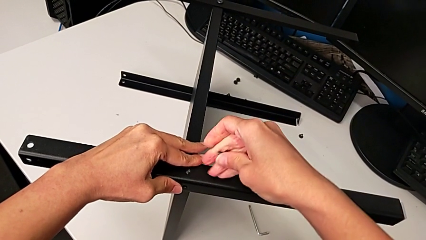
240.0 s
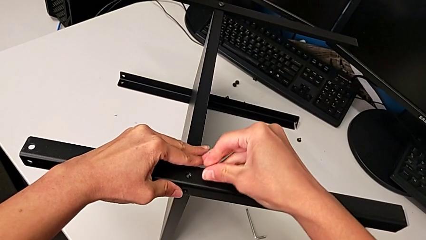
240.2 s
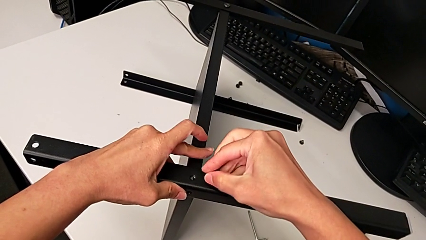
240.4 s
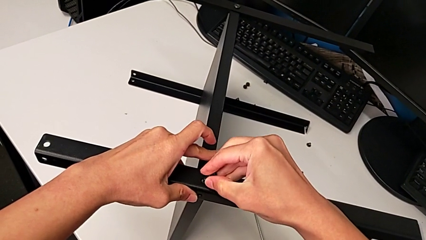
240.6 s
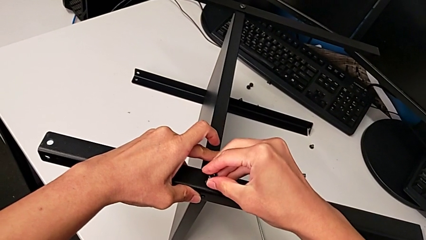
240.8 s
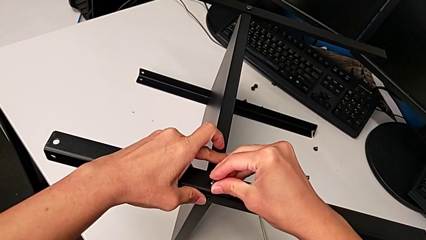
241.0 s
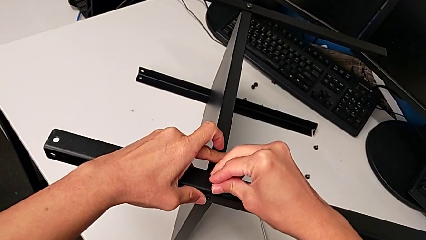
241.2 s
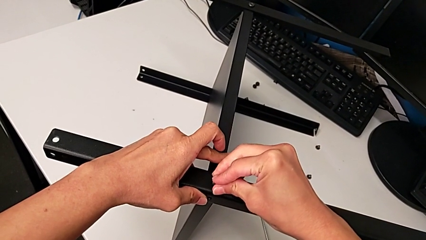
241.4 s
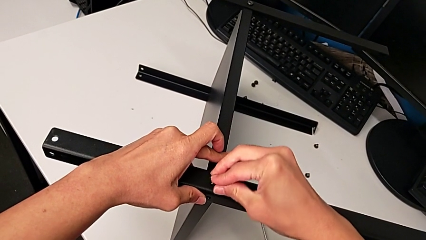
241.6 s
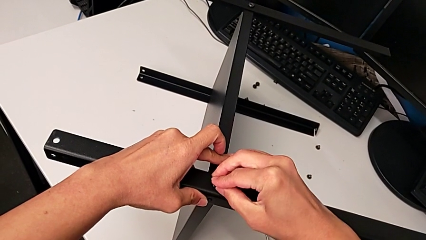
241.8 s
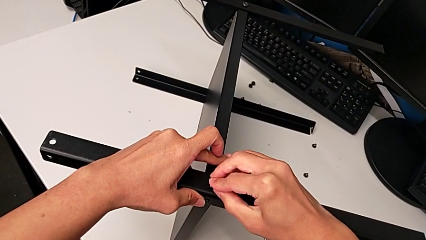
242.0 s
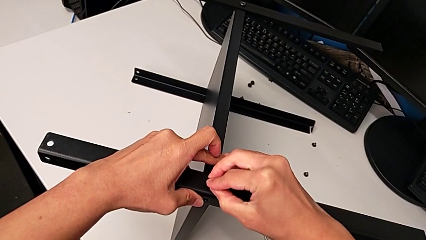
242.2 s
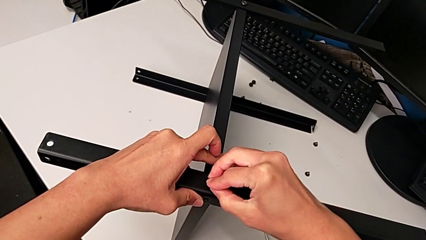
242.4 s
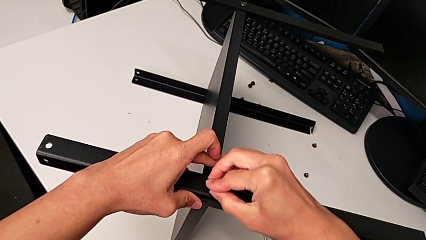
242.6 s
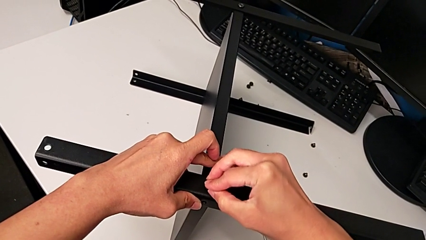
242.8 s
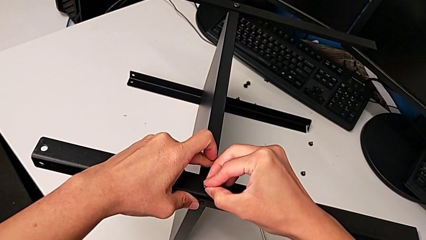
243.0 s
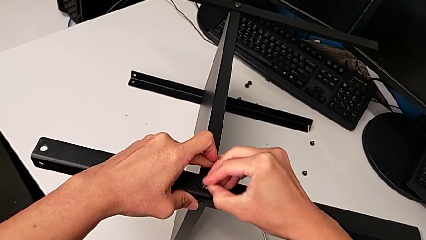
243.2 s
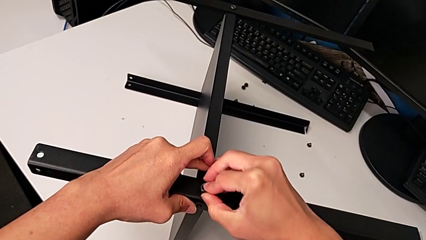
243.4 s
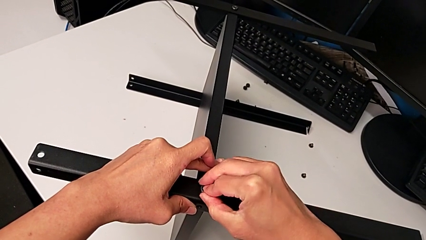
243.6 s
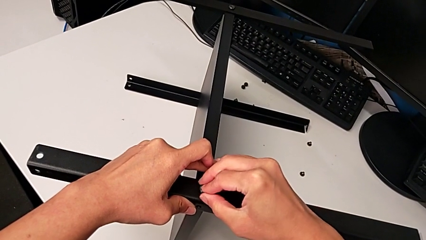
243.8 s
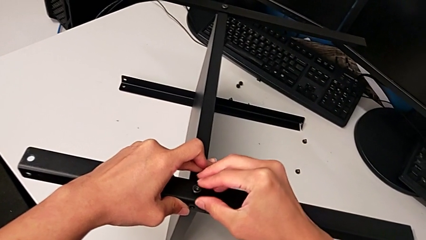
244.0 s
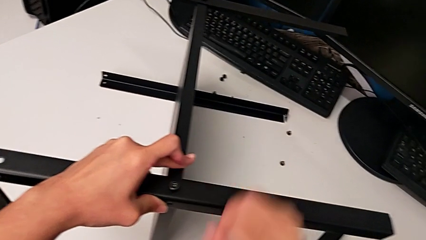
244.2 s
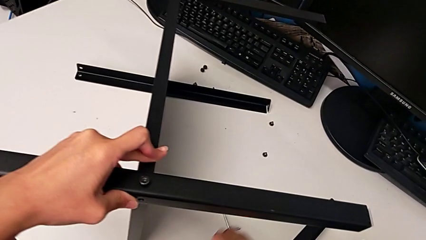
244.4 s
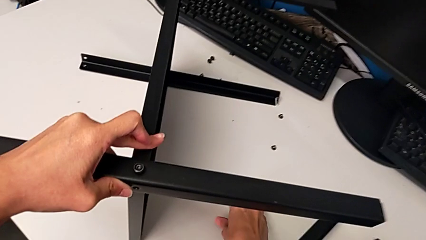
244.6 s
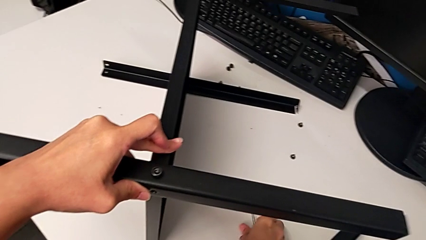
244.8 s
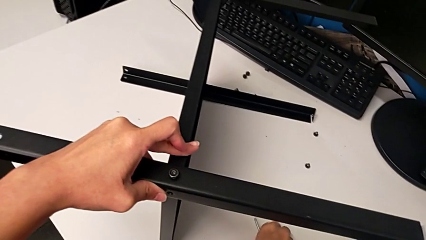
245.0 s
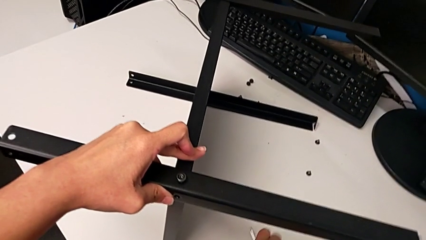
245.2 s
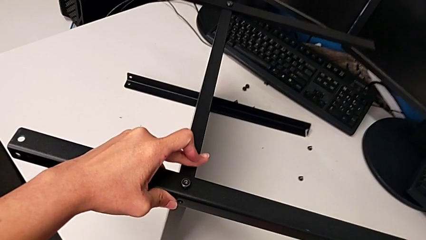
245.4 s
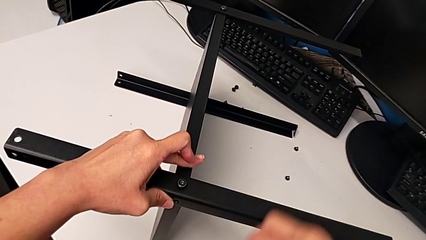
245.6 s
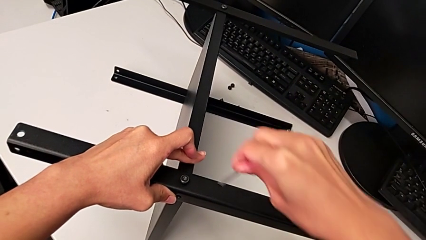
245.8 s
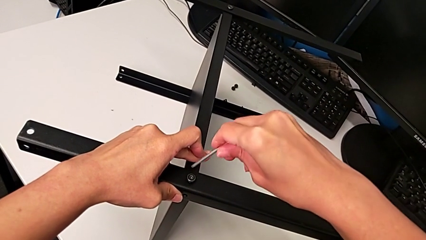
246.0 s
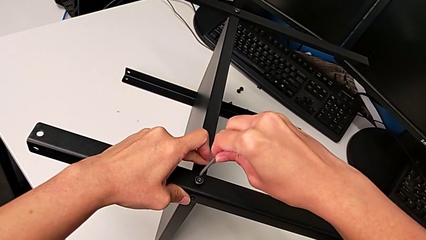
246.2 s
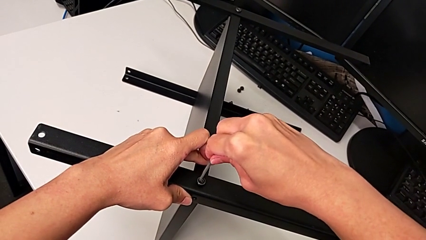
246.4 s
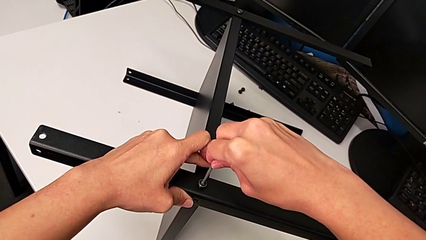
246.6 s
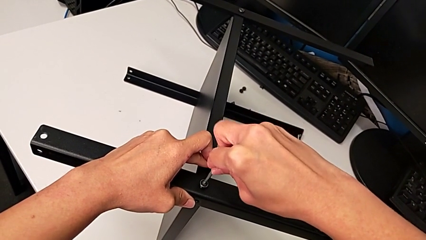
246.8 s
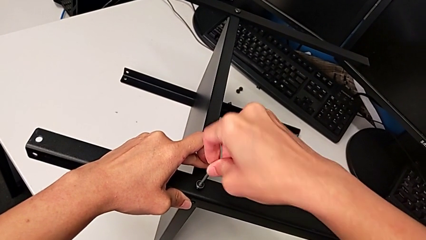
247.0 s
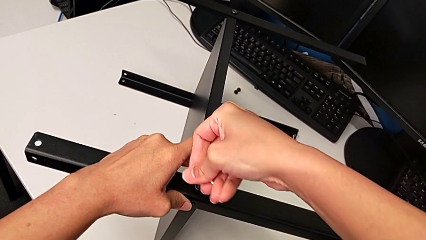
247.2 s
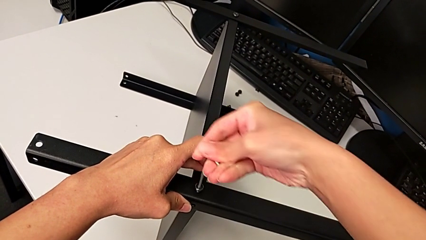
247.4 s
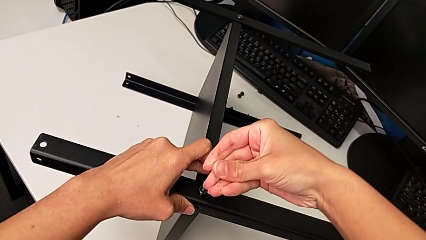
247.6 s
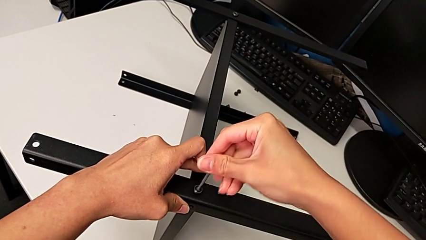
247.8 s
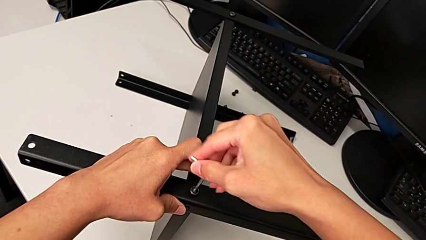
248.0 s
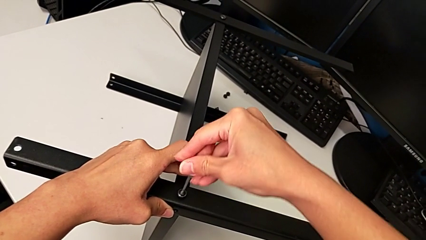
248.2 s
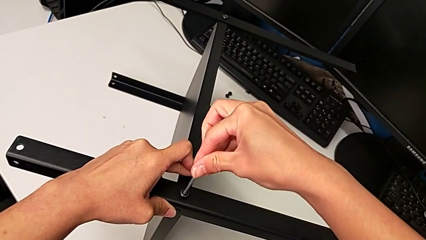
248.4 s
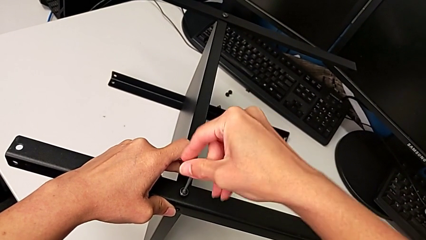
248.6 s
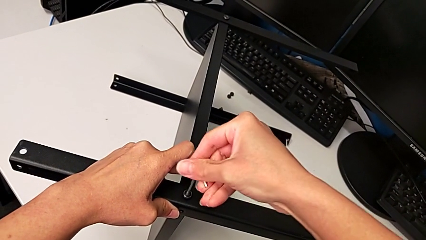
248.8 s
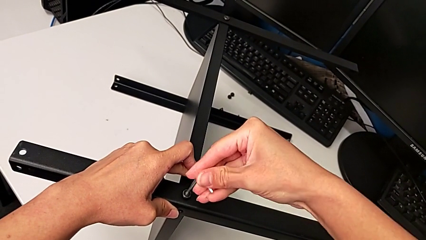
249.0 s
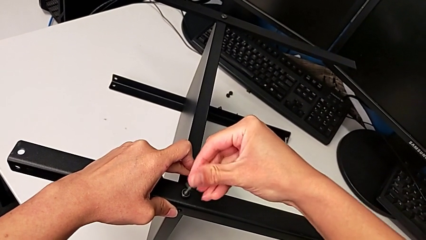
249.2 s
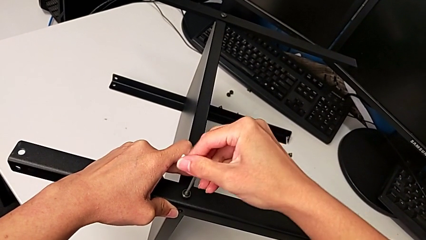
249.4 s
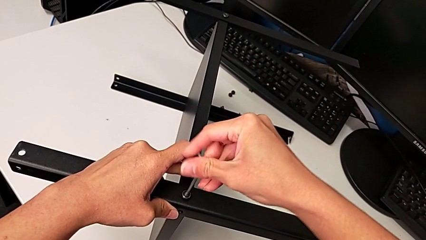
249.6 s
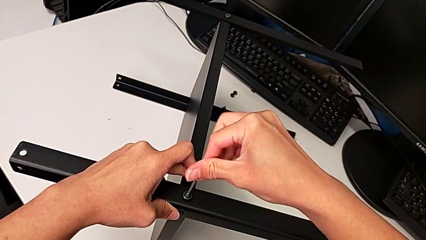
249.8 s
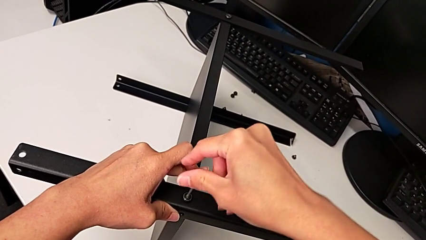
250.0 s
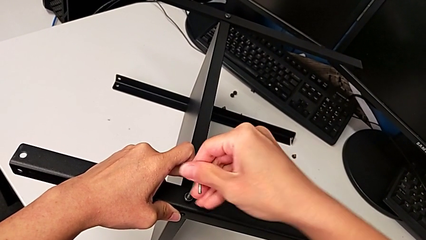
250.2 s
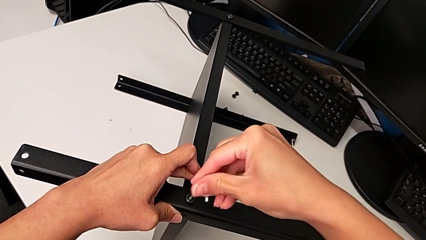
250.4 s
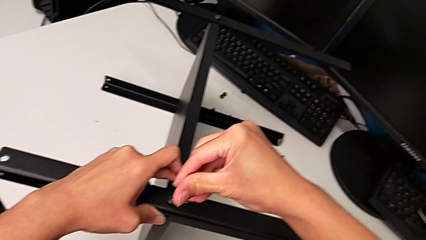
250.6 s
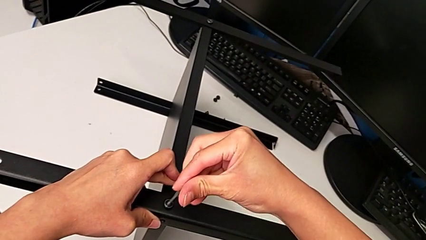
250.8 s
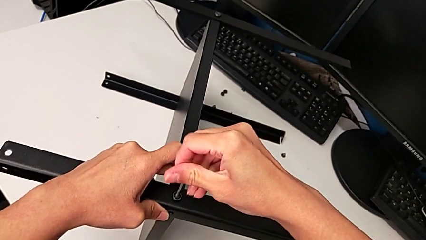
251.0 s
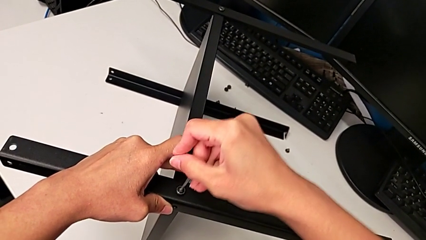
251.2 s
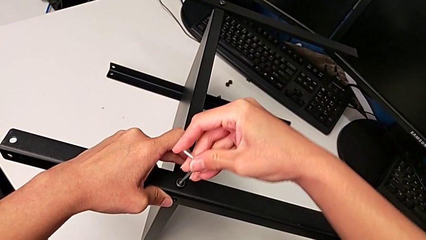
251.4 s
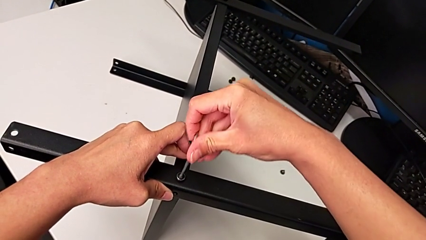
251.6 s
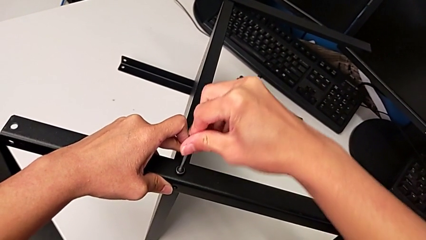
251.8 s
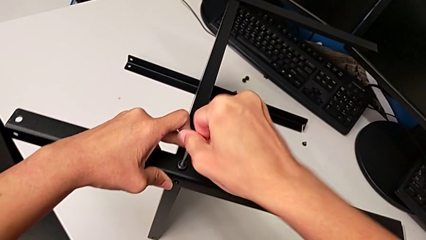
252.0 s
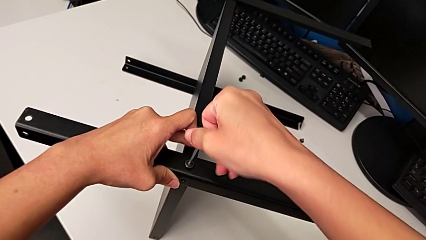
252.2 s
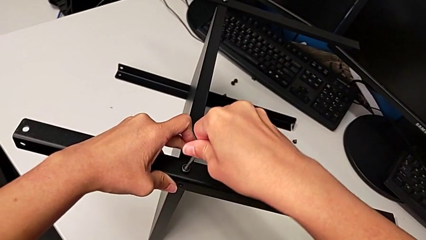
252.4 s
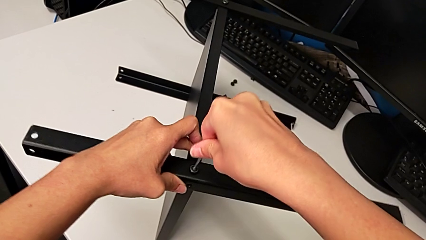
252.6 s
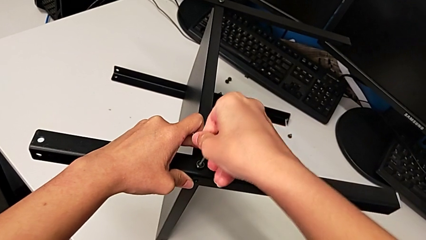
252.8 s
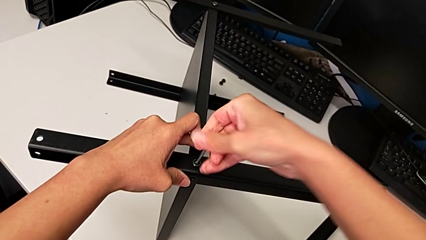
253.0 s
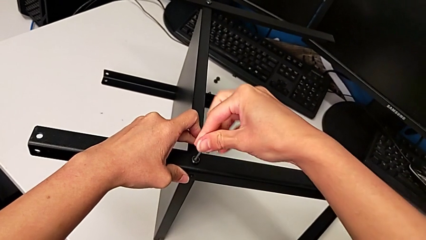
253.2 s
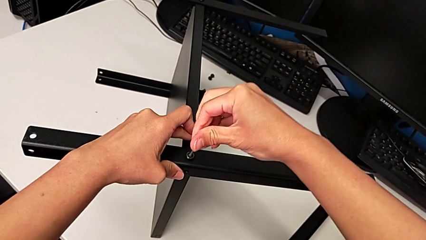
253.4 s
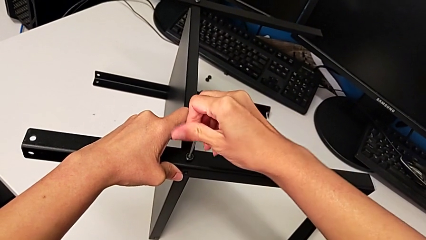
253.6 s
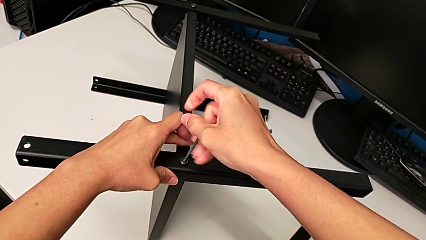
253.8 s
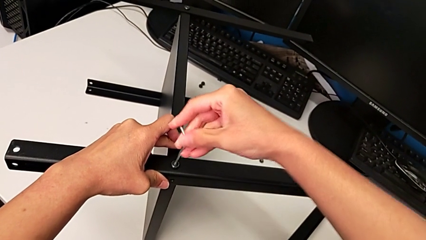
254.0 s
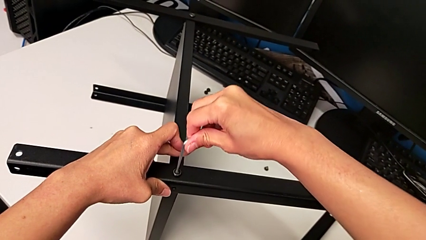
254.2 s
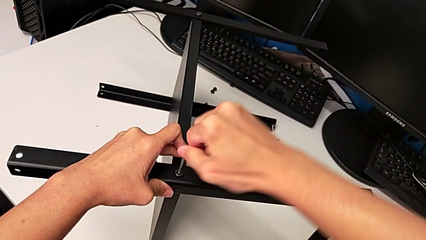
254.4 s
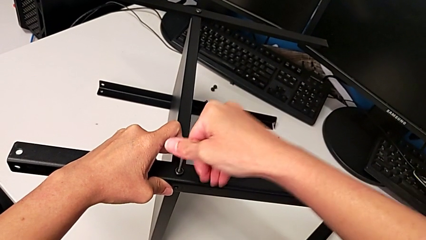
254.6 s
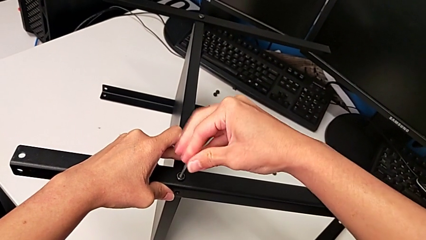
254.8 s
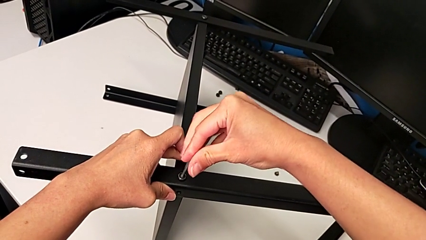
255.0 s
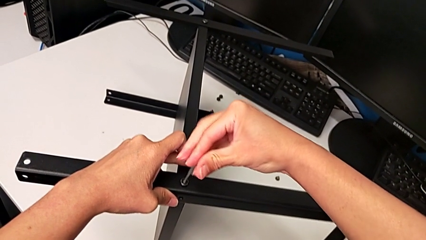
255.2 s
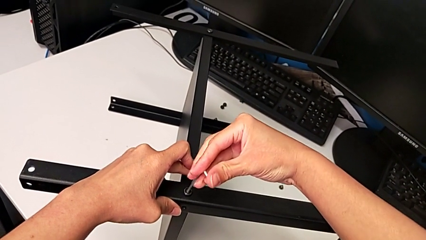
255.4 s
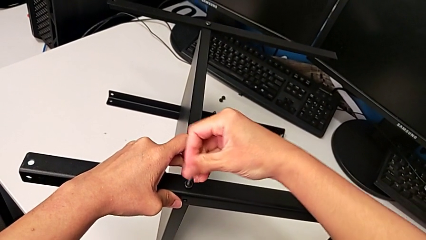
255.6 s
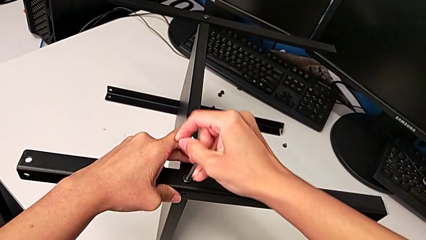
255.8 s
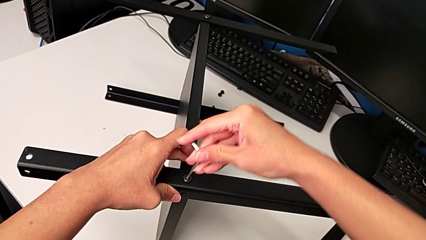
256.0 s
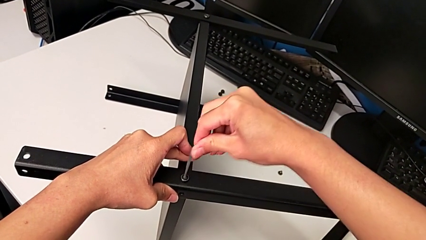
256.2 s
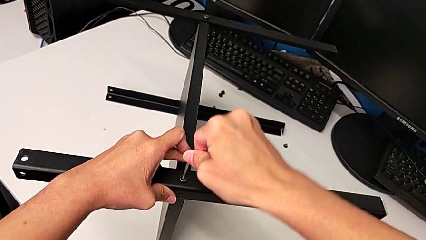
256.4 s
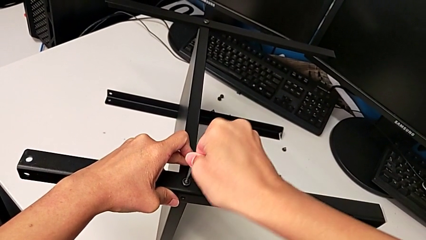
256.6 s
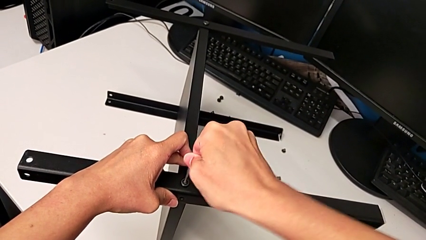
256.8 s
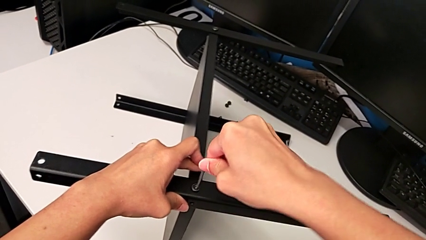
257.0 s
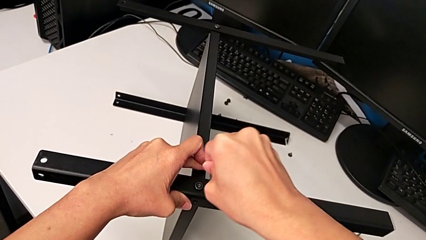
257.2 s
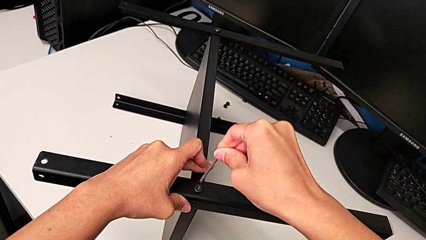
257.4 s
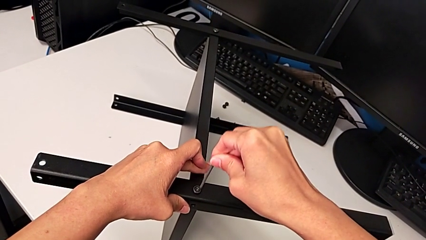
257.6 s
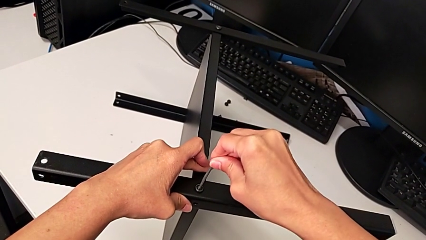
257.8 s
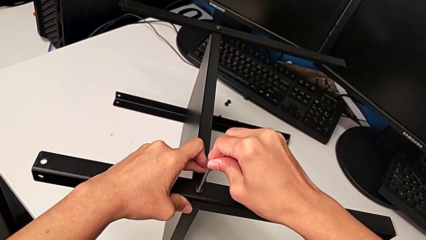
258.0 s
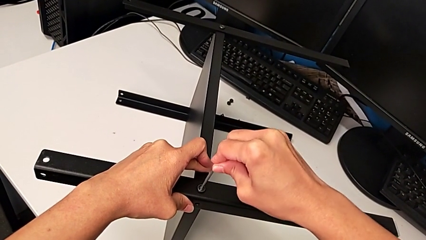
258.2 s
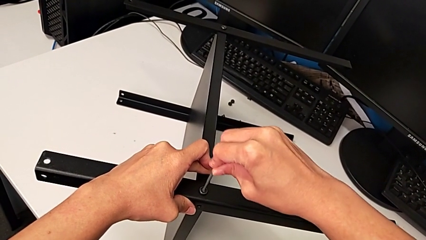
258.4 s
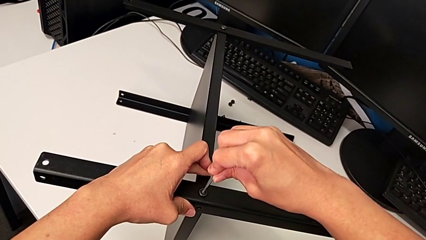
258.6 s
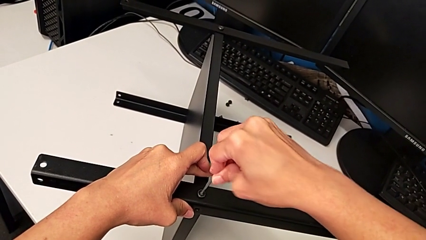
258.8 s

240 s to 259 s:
The camera wearer is inspecting the screw legs. They insert the hex socket head, grab the Allen wrench, insert it, screw the first hex socket head, withdraw the Allen wrench and insert it.
